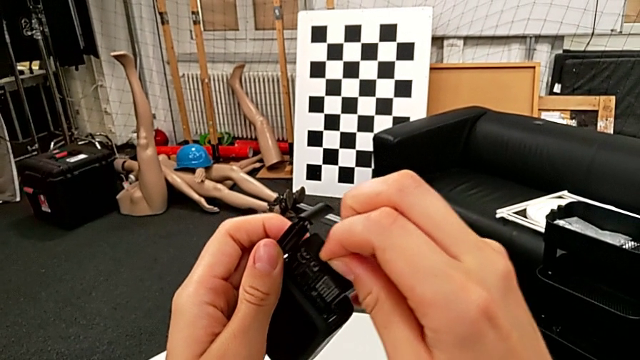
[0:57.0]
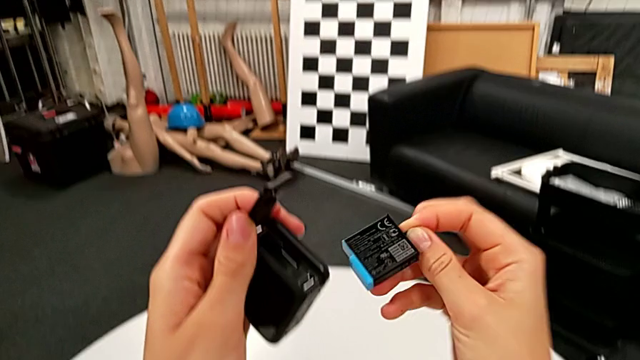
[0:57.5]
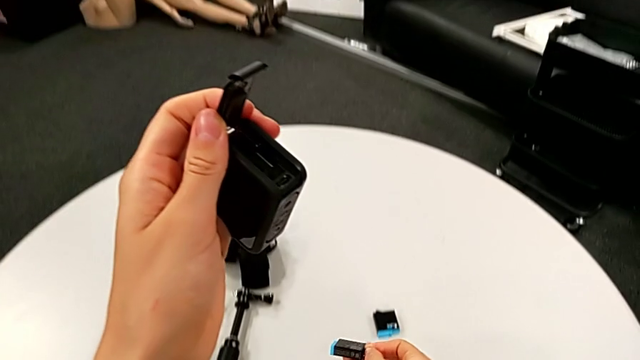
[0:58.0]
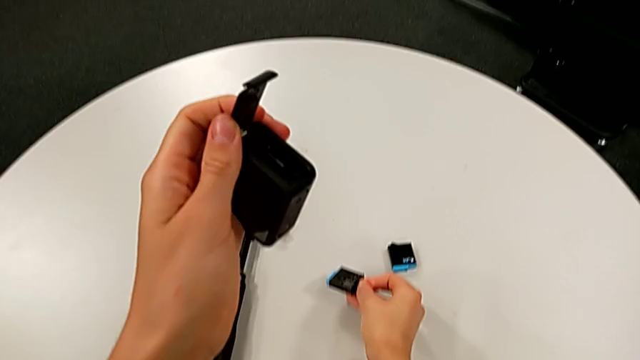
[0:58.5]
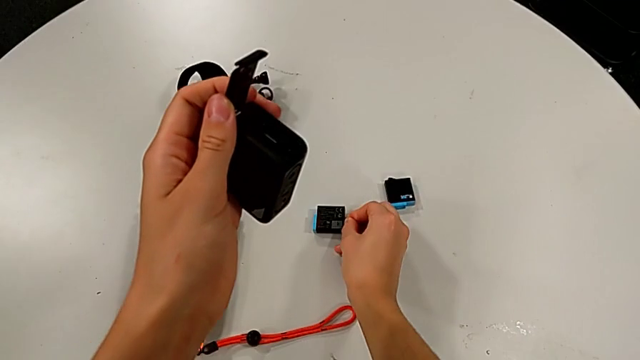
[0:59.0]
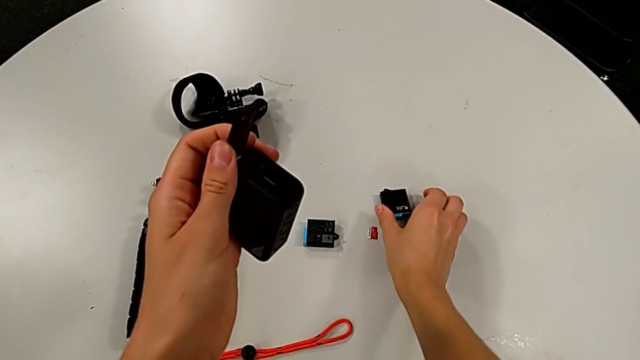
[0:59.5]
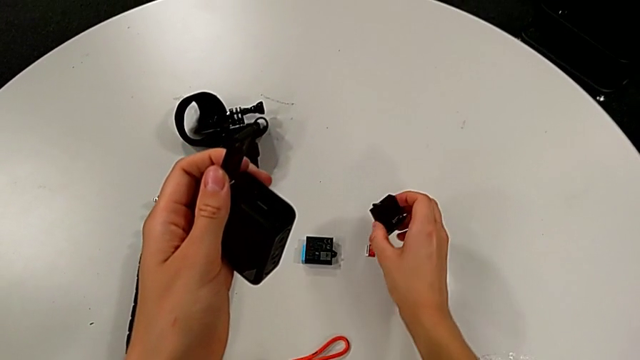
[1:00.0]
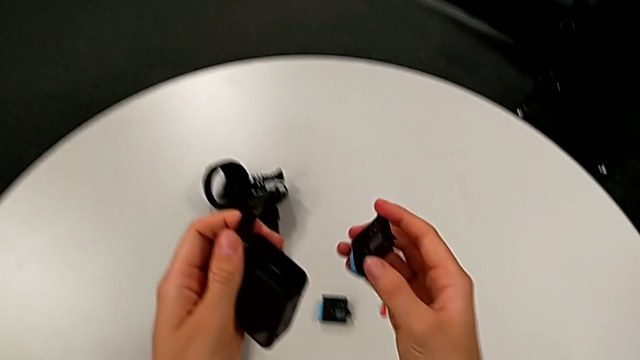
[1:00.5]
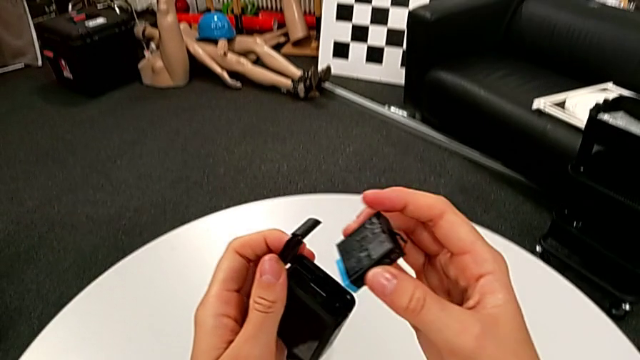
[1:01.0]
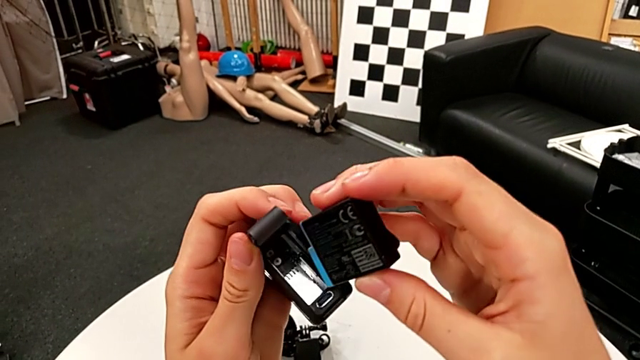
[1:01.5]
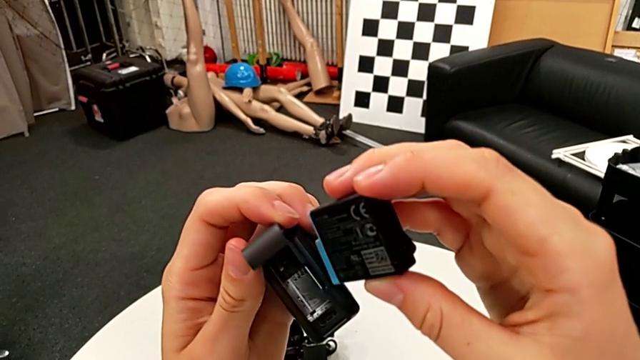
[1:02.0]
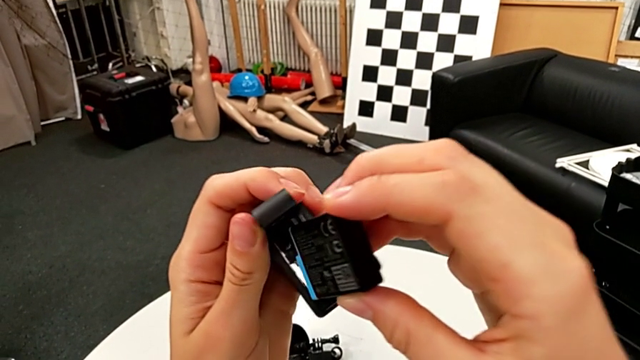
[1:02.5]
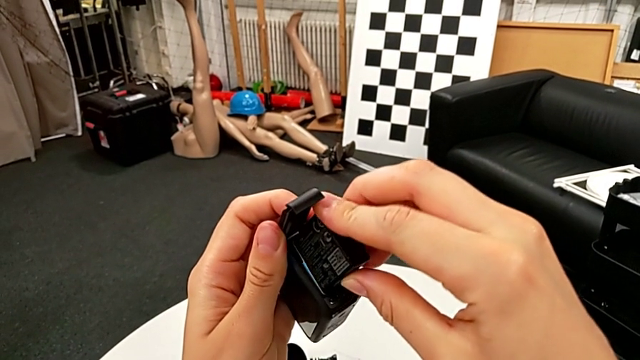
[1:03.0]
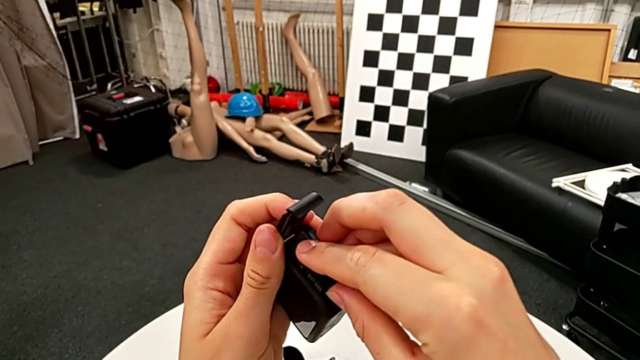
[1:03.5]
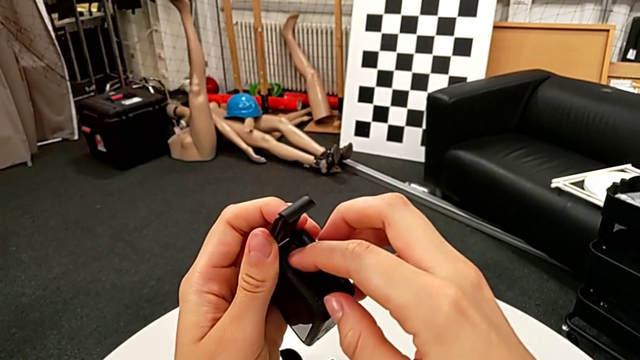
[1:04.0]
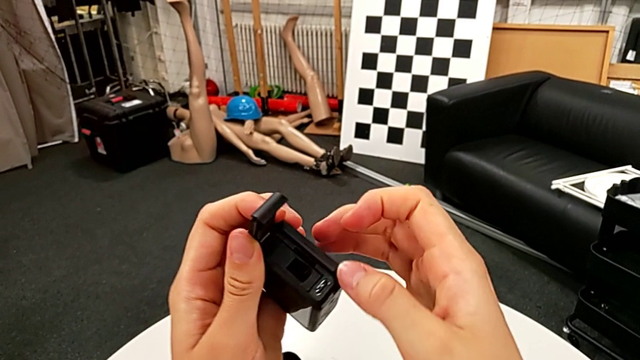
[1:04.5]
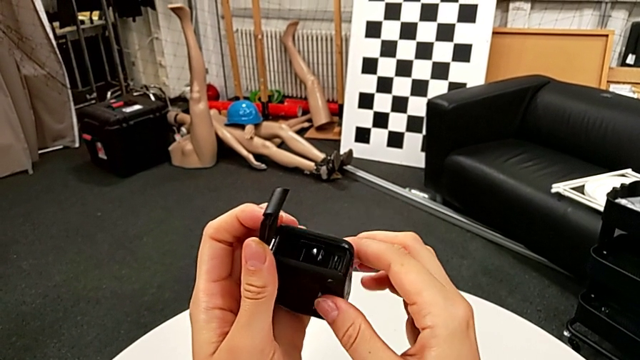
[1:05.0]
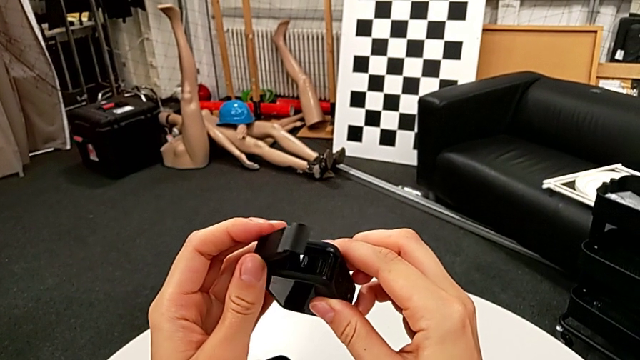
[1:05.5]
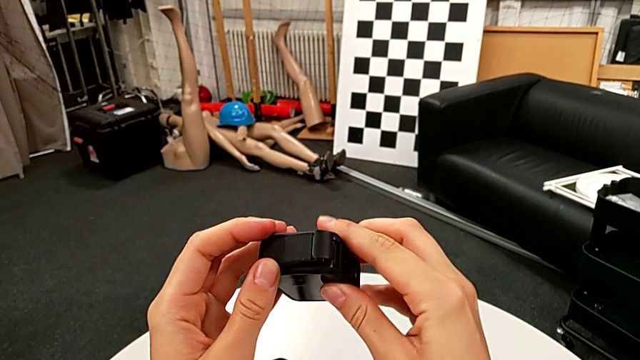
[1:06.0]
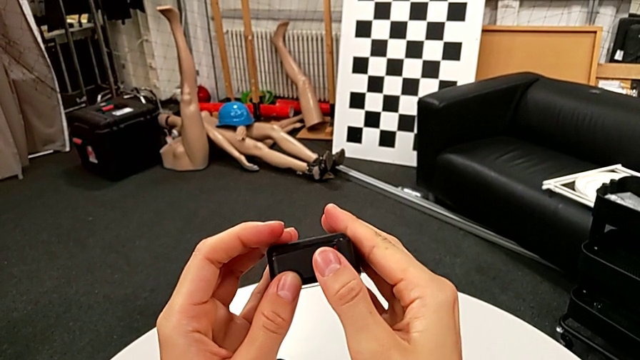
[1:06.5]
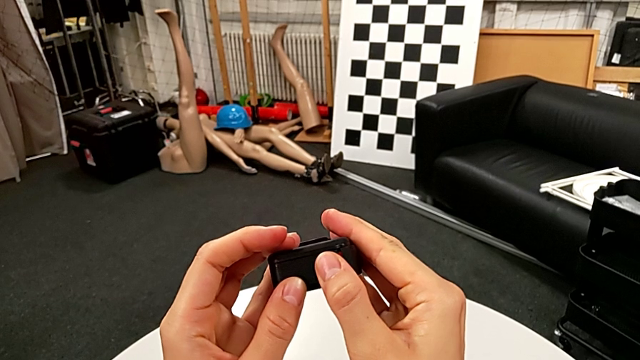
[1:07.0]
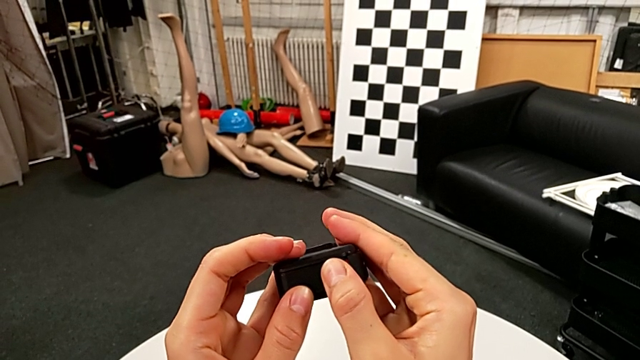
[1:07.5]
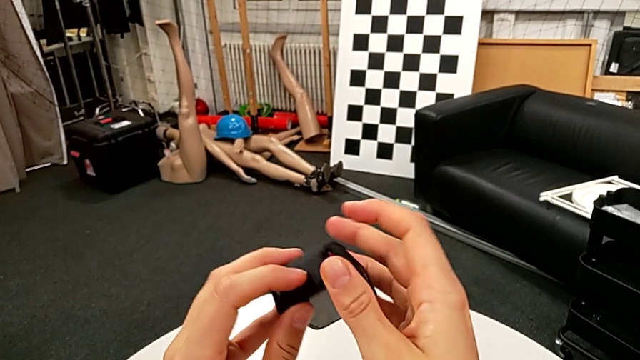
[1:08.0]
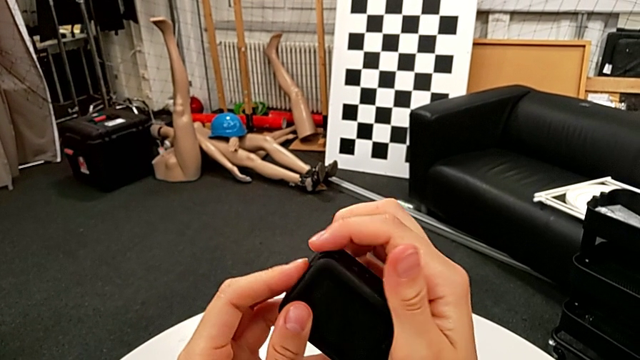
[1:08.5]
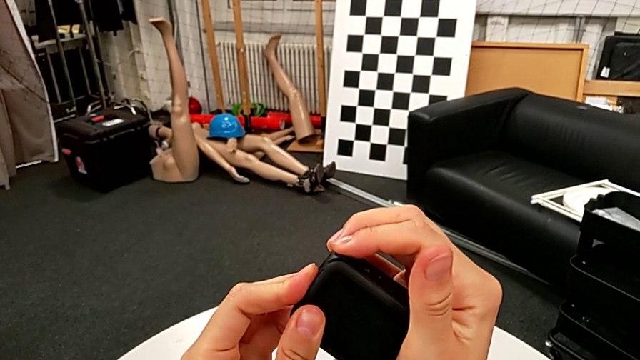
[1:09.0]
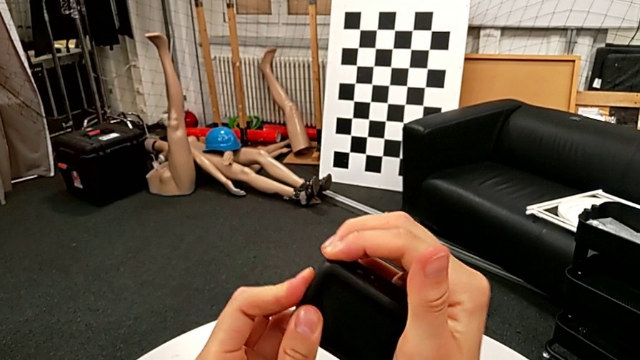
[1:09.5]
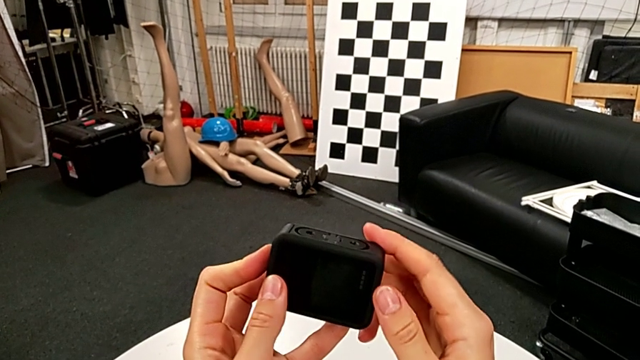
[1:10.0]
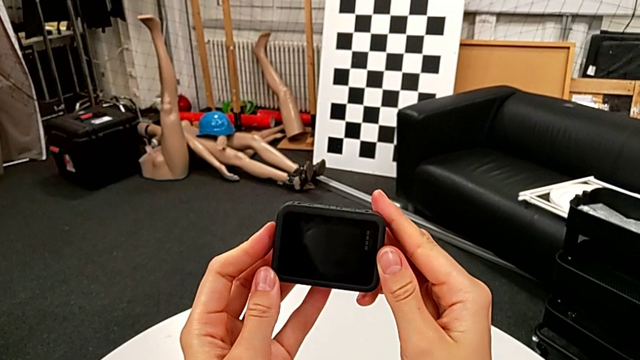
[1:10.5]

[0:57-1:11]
The camera wearer is exchanging the GoPro's battery. They withdraw the battery, place the old battery, grab the new battery, lift it, insert it, close the battery door and push it.

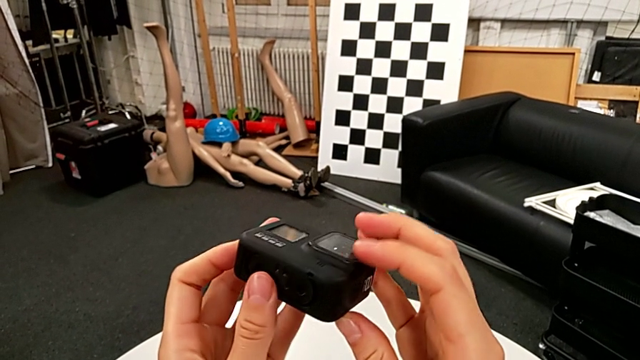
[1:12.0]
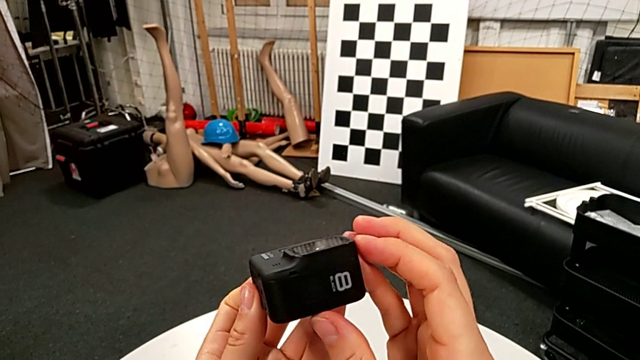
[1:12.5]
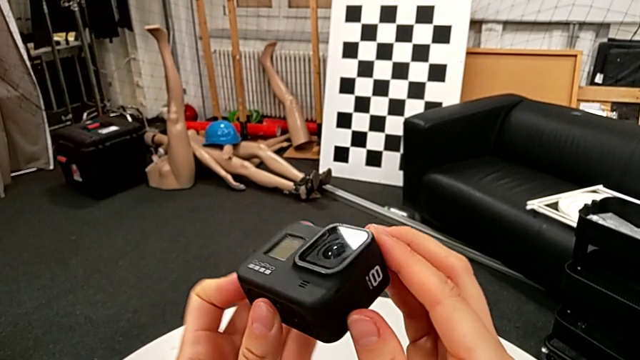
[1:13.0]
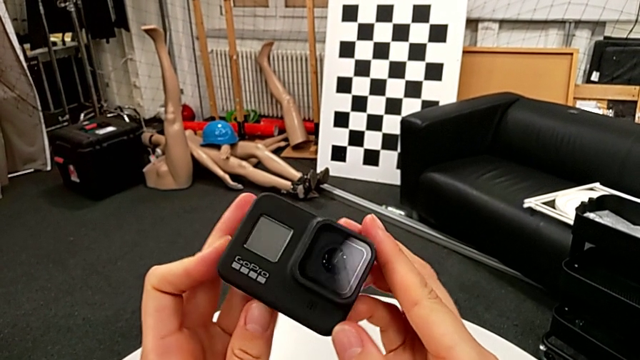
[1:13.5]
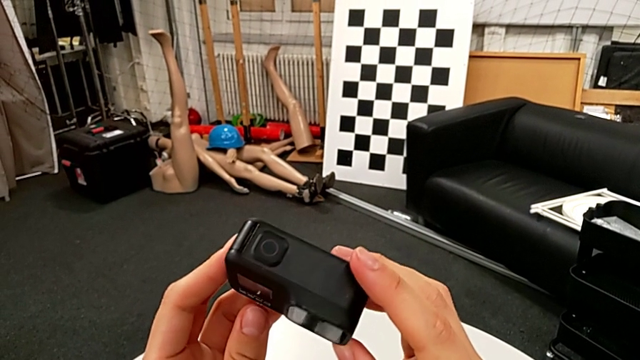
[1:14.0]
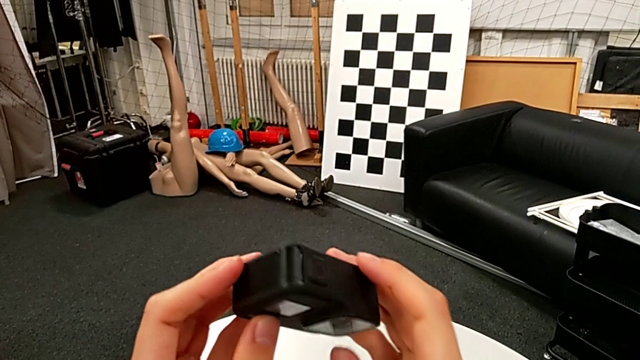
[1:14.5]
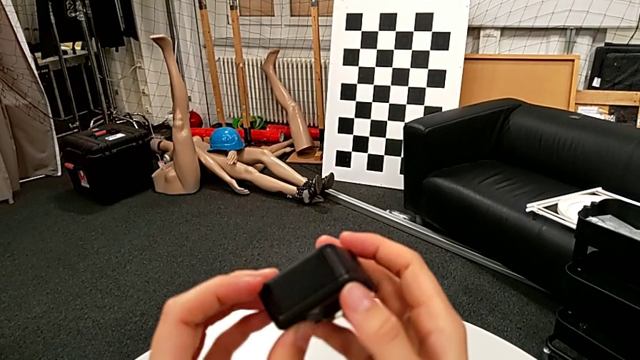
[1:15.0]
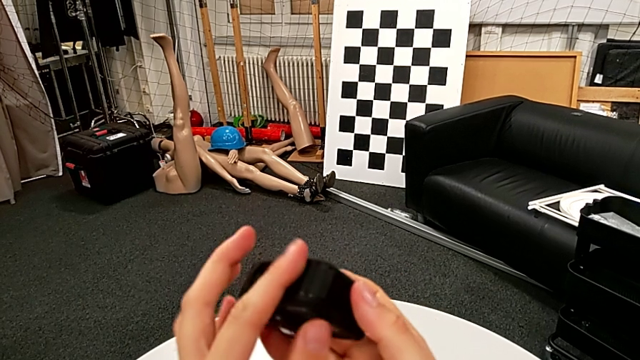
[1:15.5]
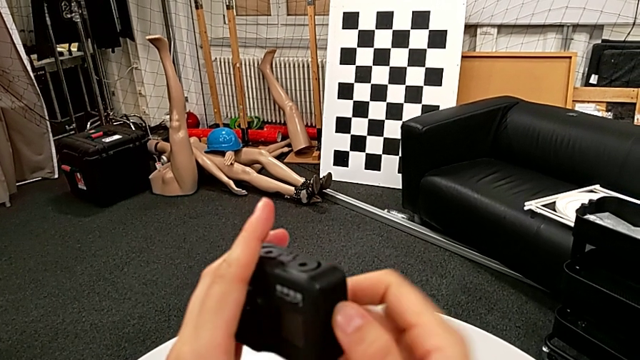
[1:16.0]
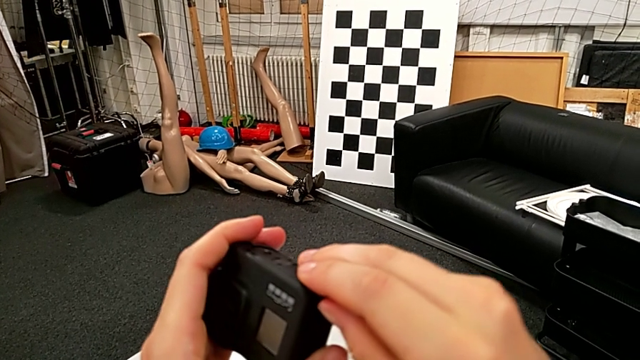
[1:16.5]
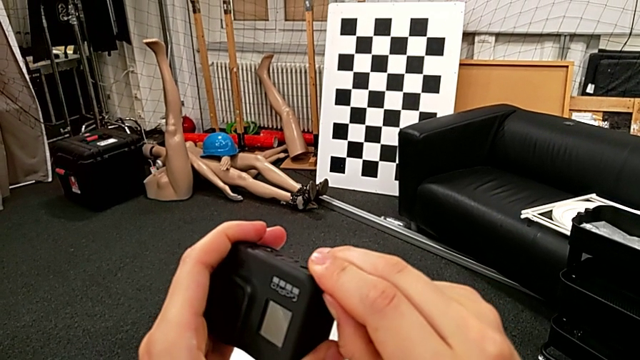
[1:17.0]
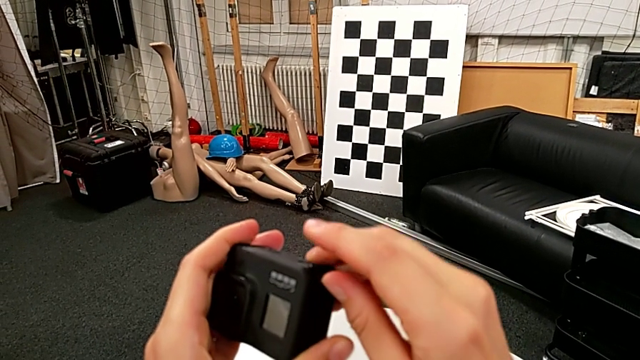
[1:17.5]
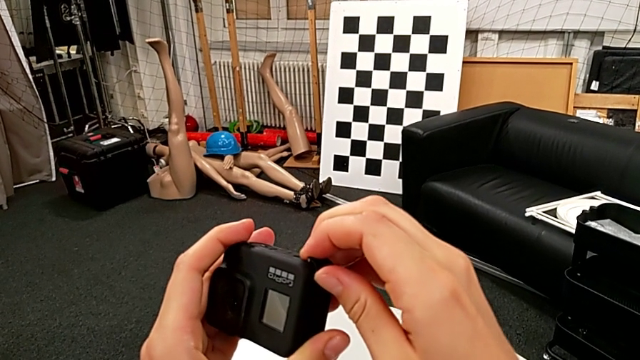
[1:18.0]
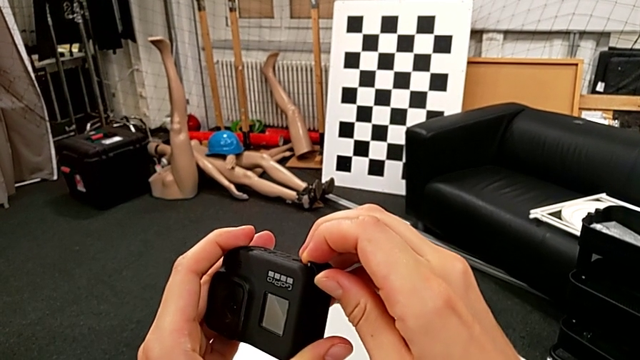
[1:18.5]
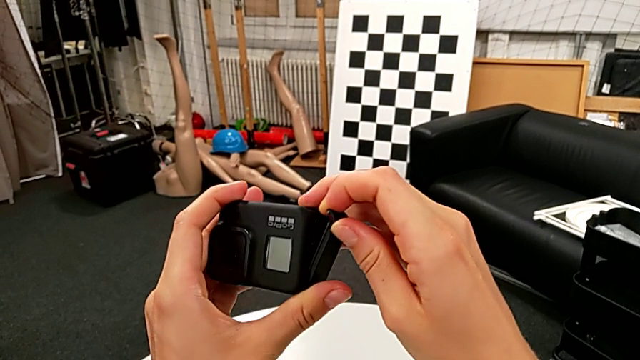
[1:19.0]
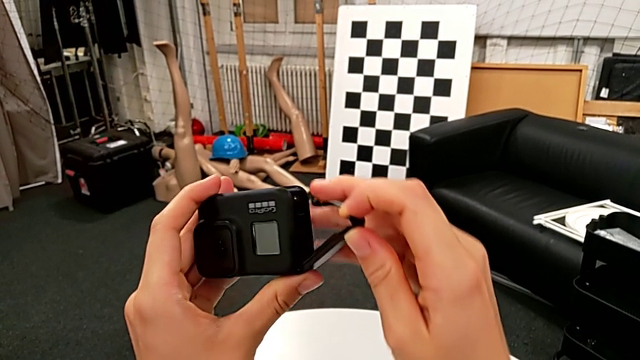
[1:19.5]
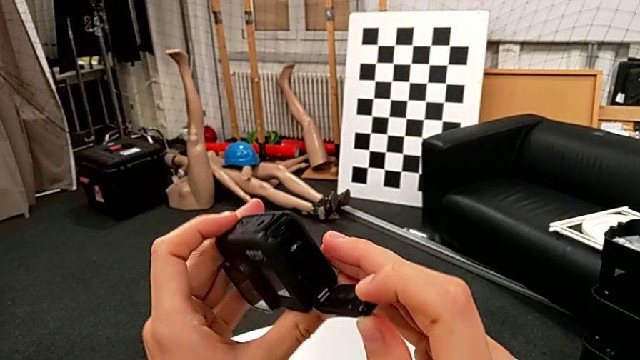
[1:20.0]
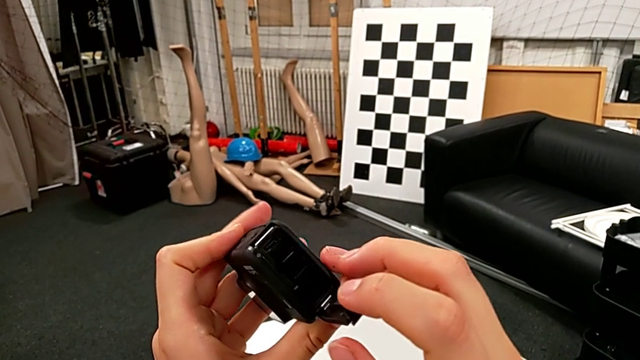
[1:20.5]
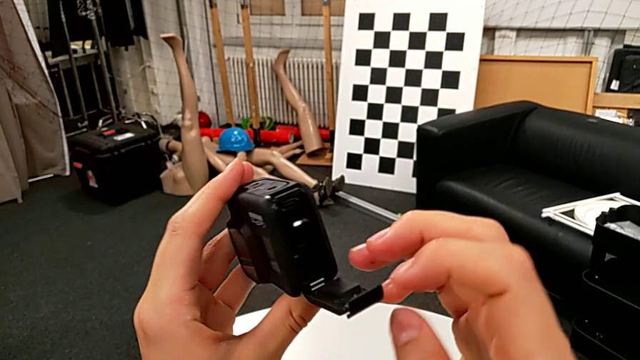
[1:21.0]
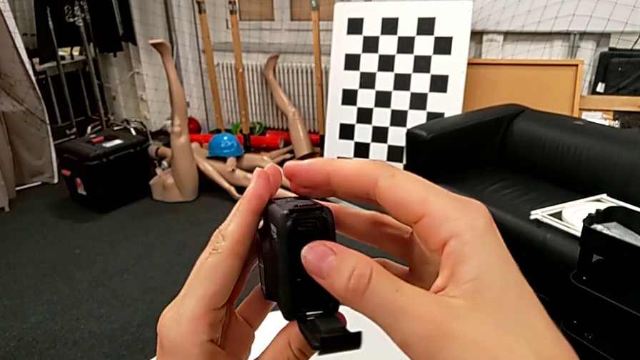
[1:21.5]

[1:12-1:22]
The camera wearer is exchanging an SD card. They wrongly rotate the GoPro, pull the battery door, open it and inspect the SD card.
